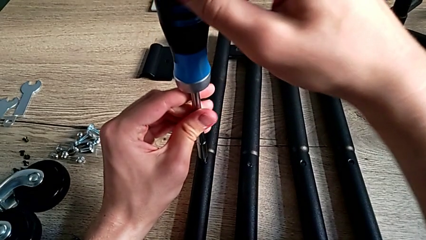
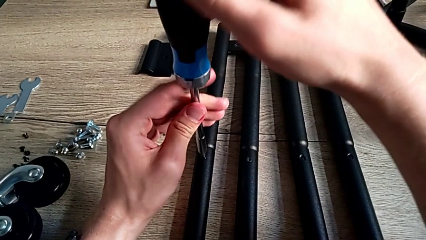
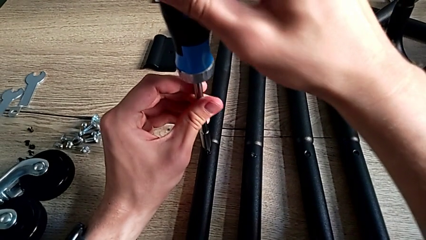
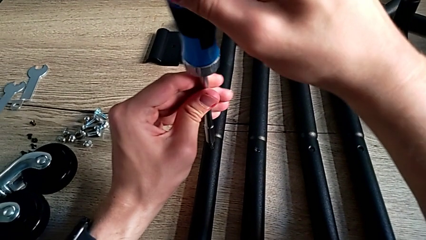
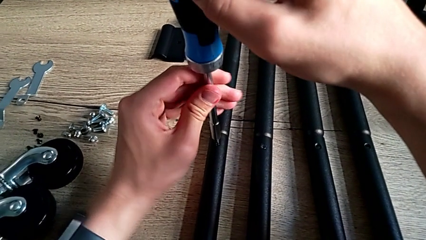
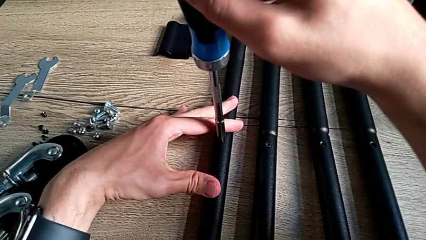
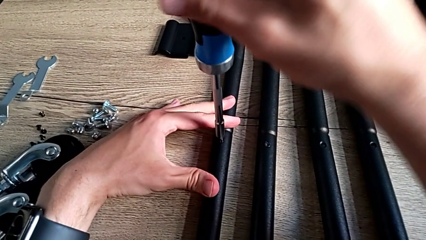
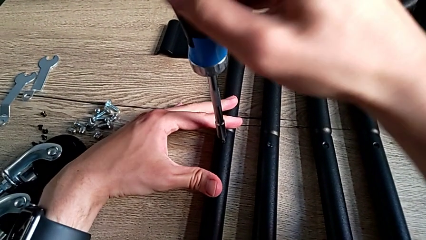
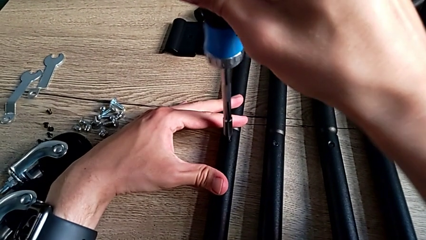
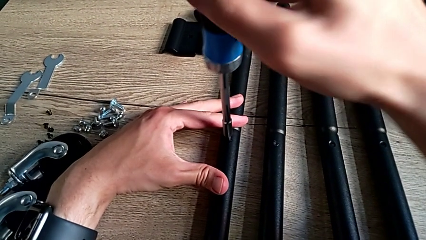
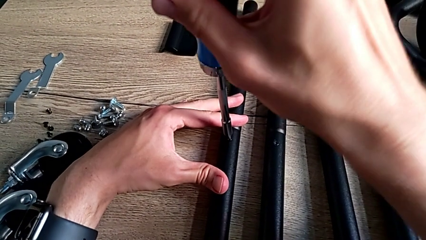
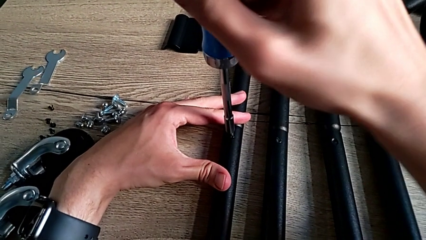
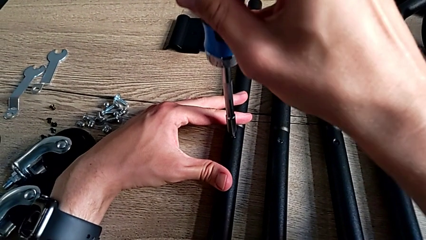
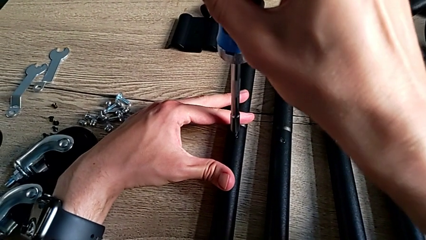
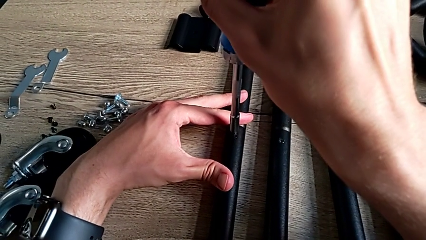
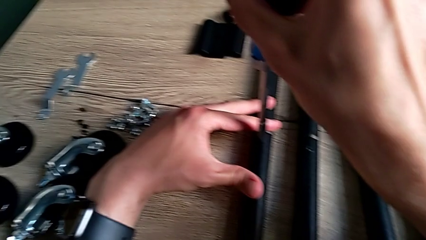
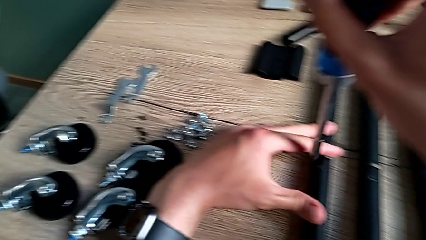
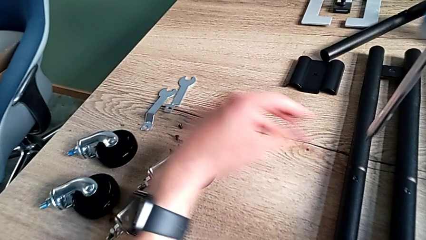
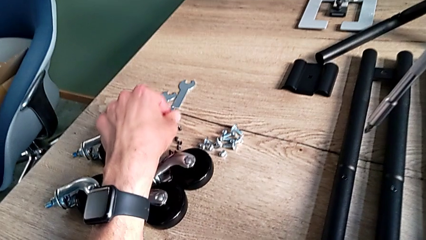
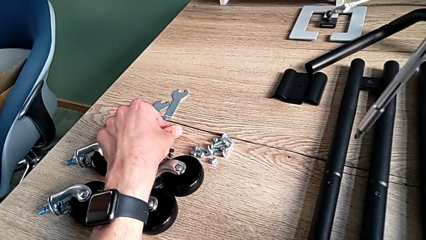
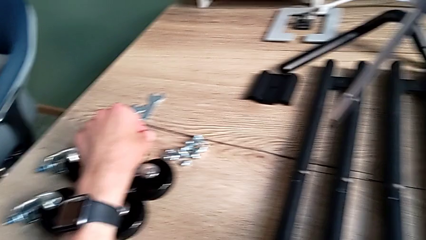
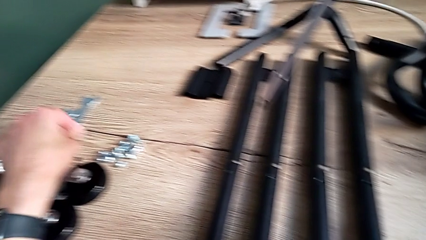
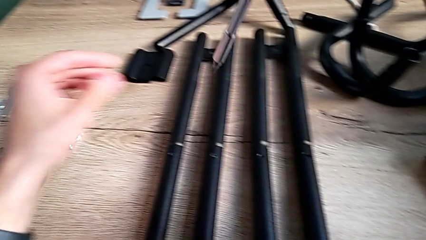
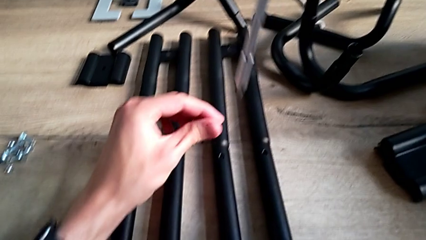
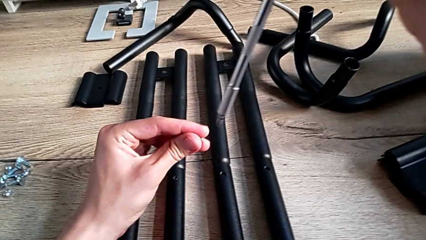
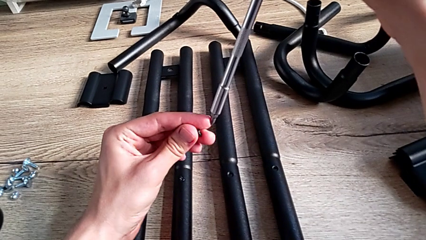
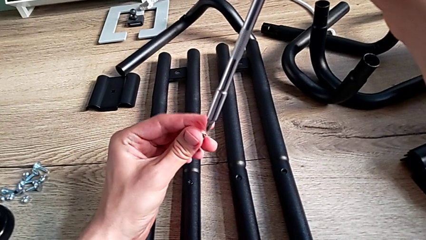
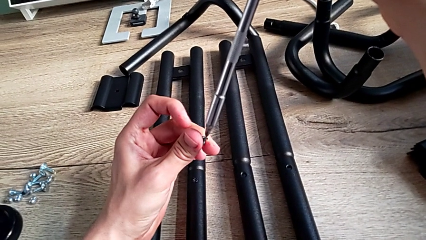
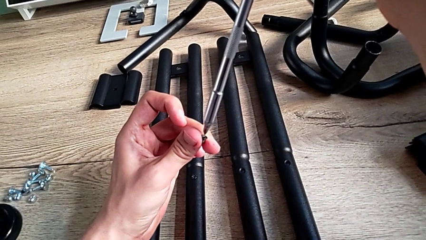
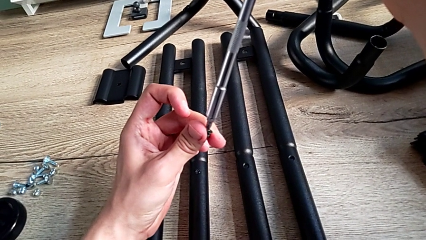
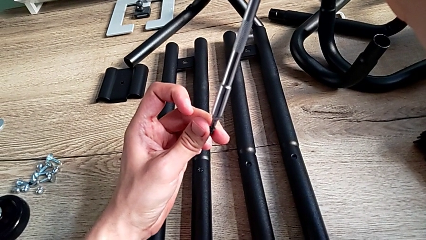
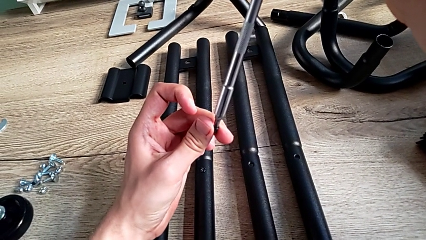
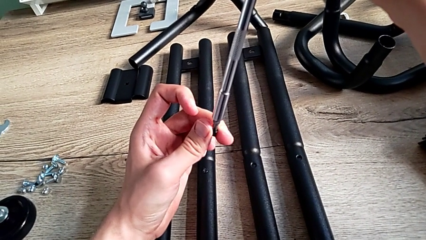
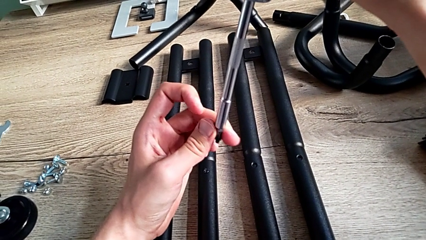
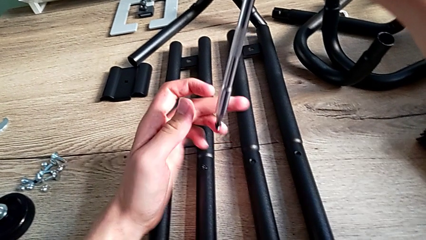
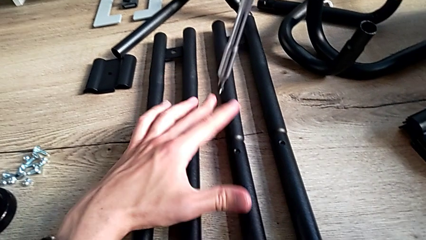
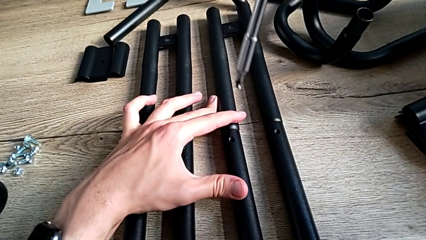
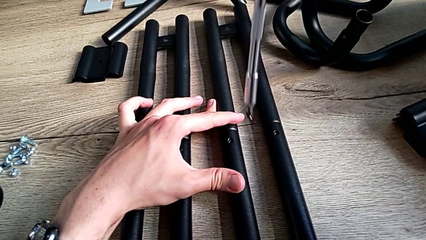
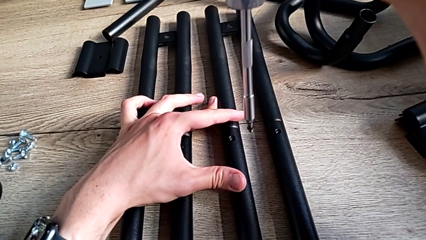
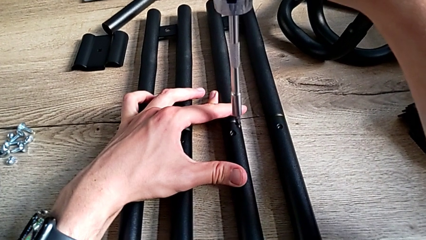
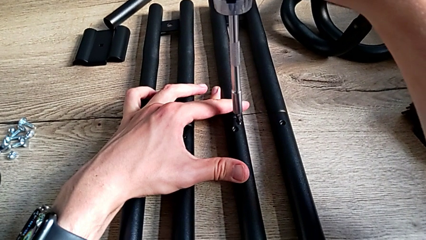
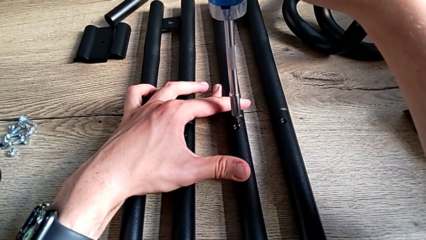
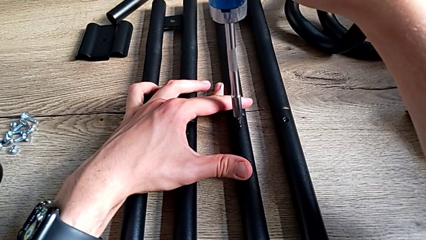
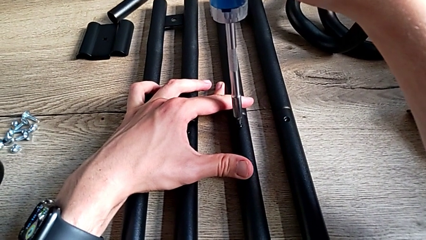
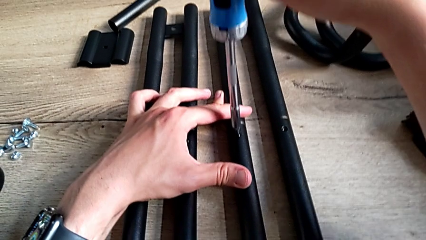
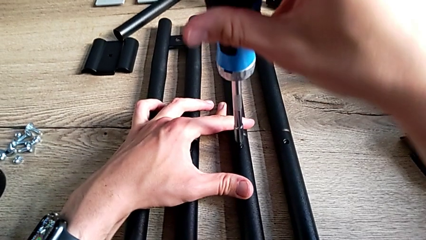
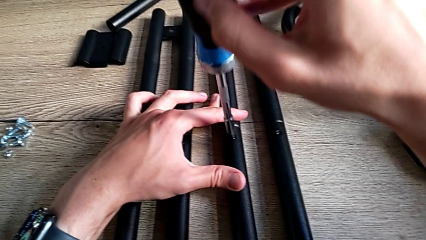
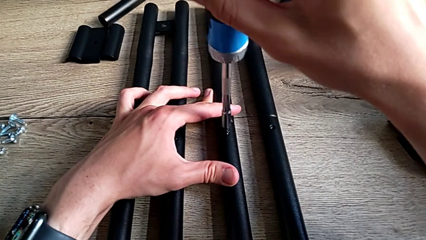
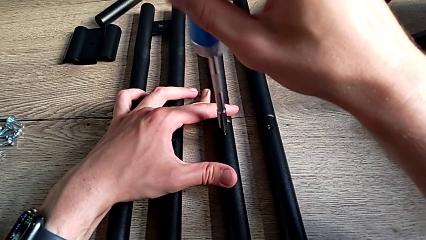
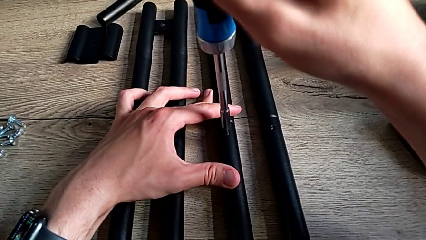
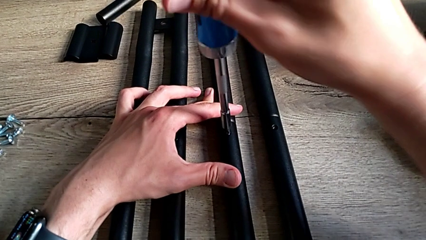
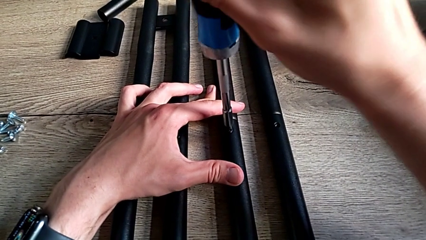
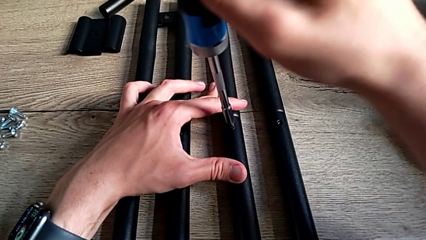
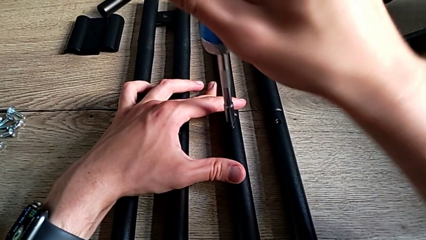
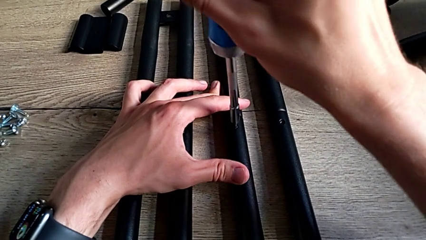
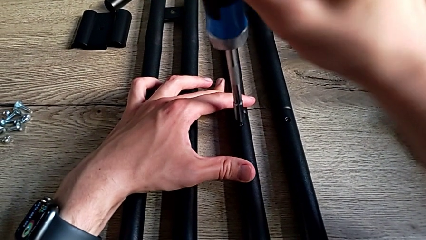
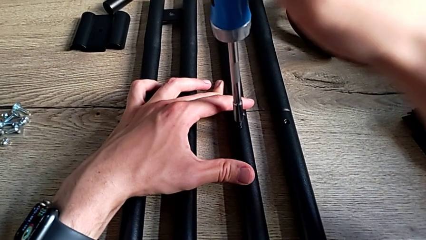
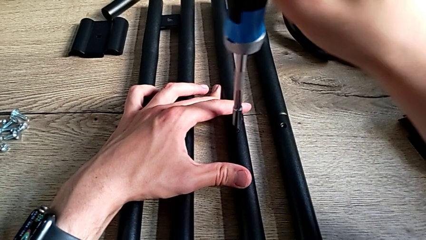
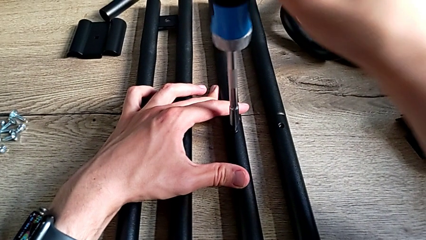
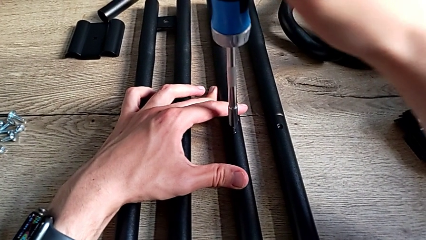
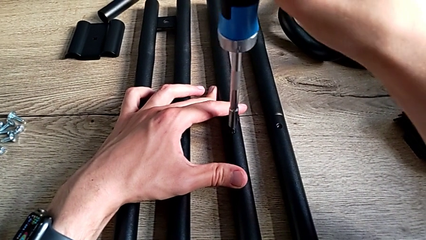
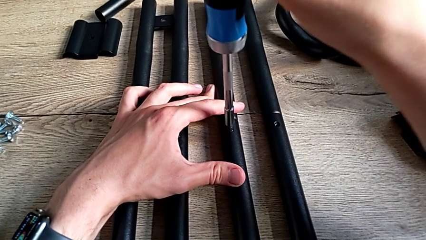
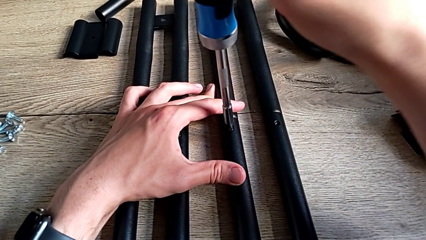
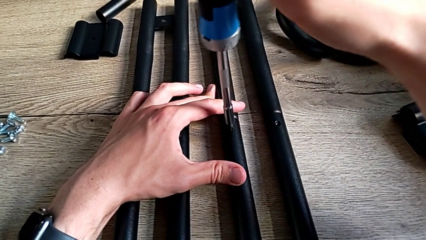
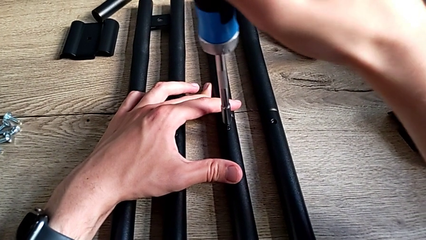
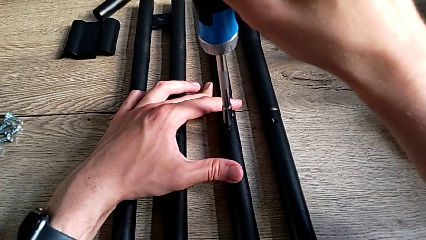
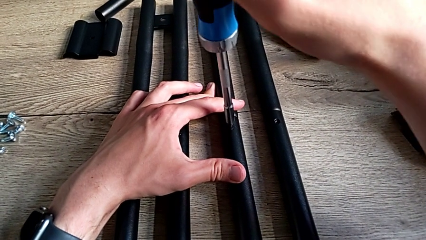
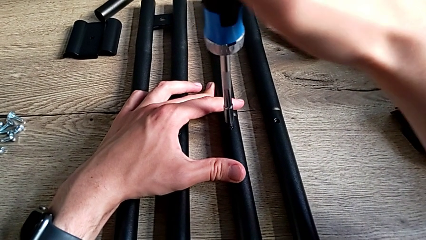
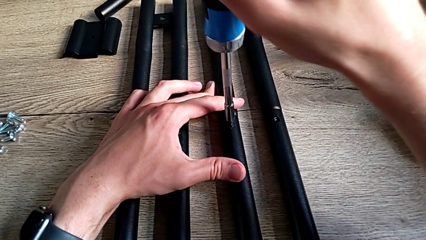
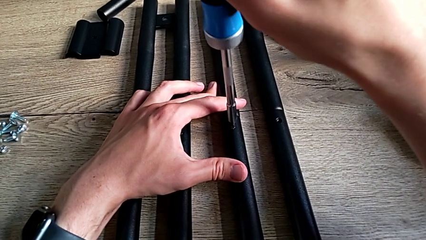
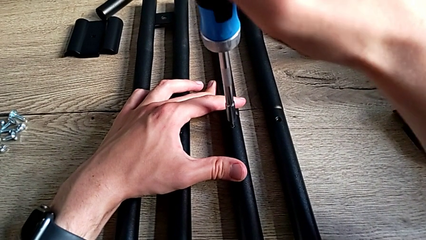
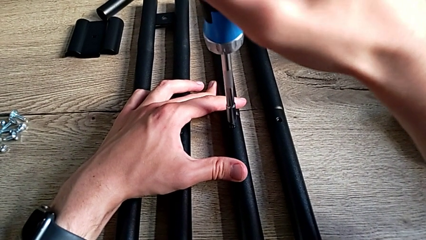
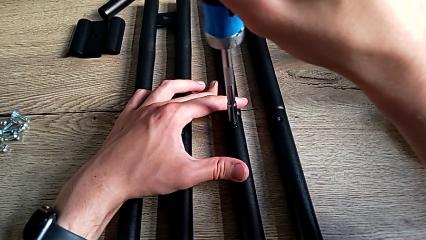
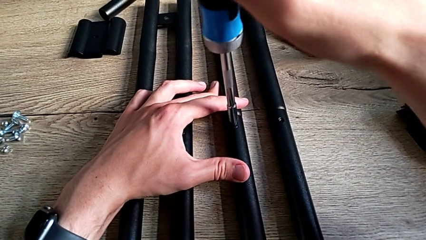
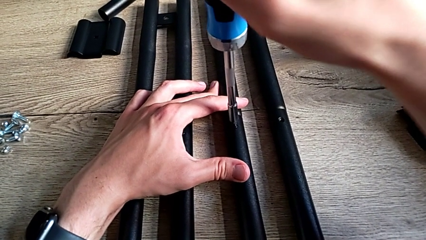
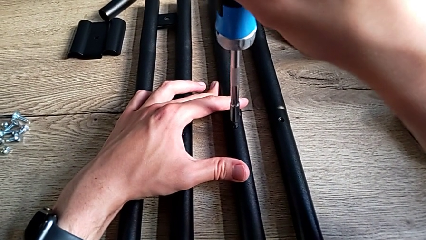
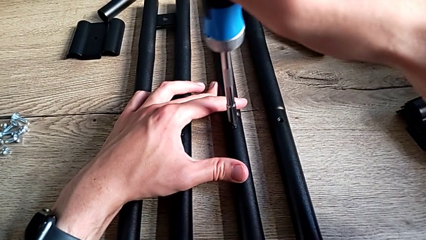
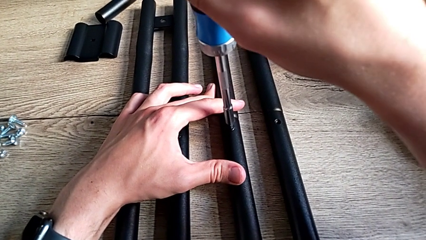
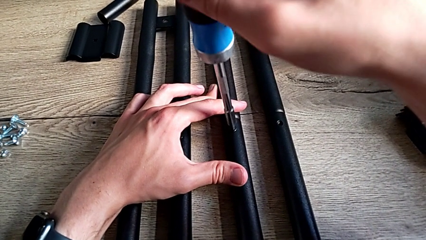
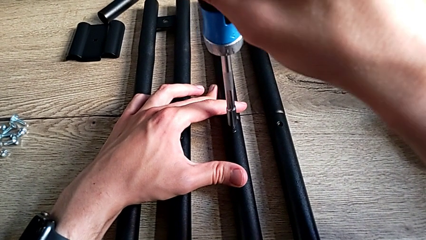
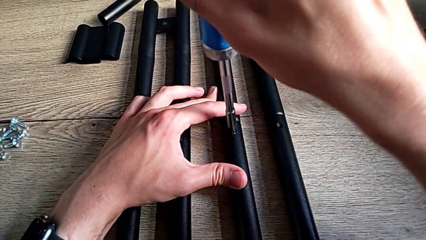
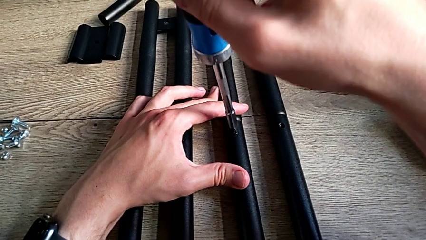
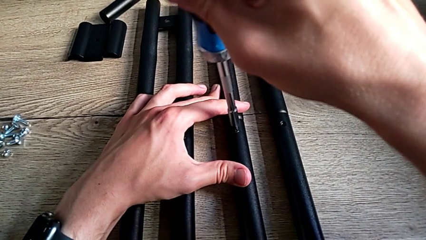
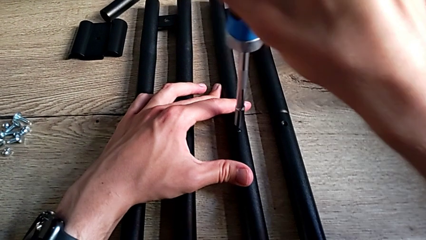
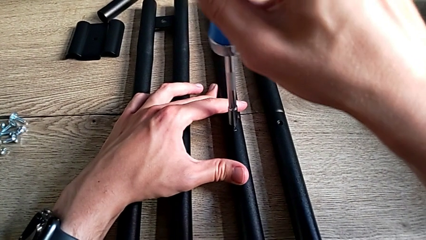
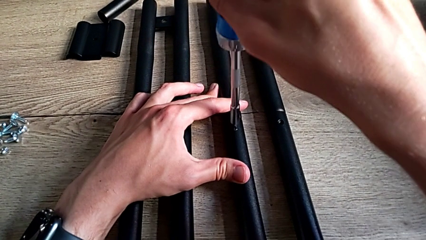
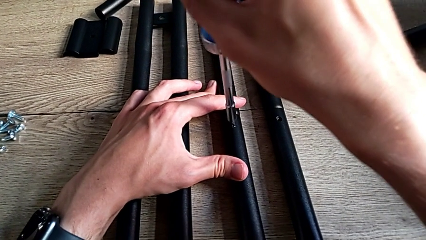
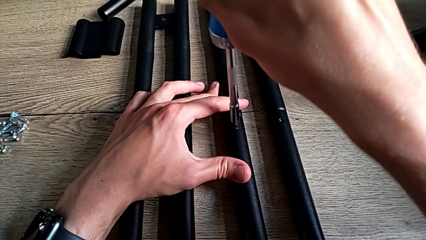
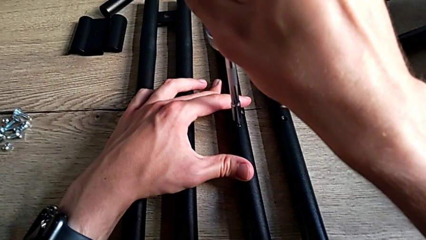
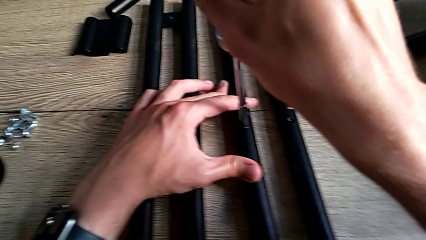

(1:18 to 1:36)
The camera wearer is assembling the side bars. They screw the second screw, disassemble the screwdriver, grab the third screw, place it, insert it, screw it and approach the fourth screw.
